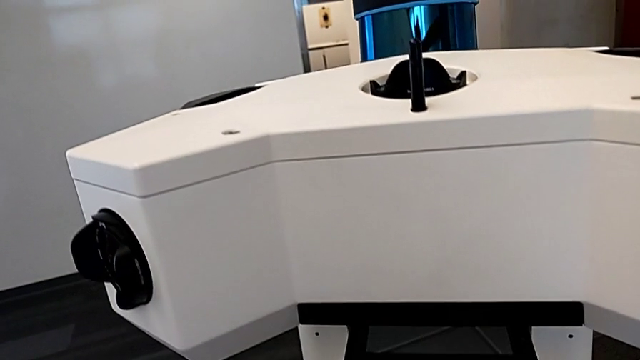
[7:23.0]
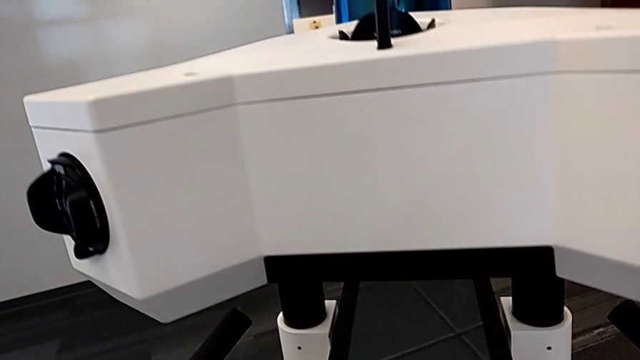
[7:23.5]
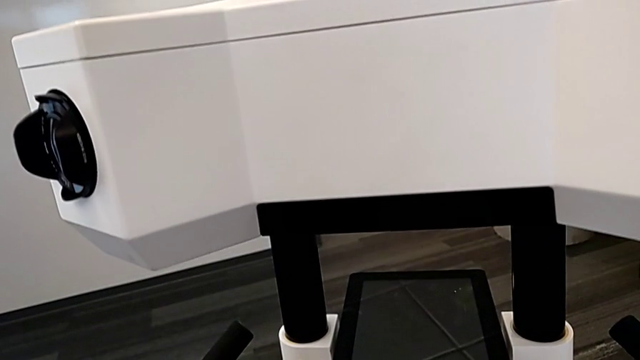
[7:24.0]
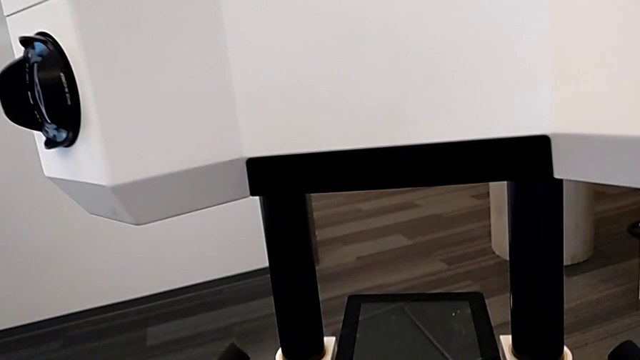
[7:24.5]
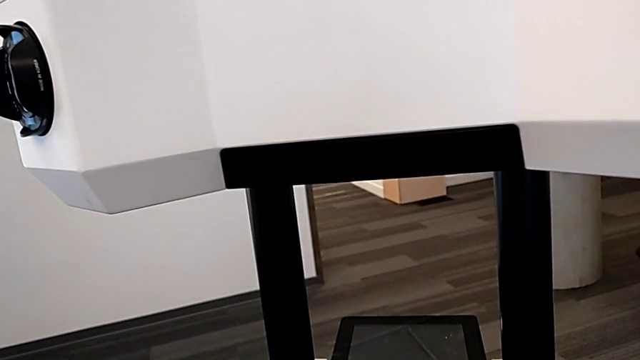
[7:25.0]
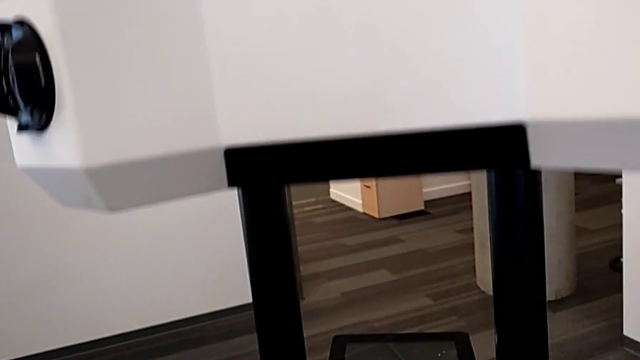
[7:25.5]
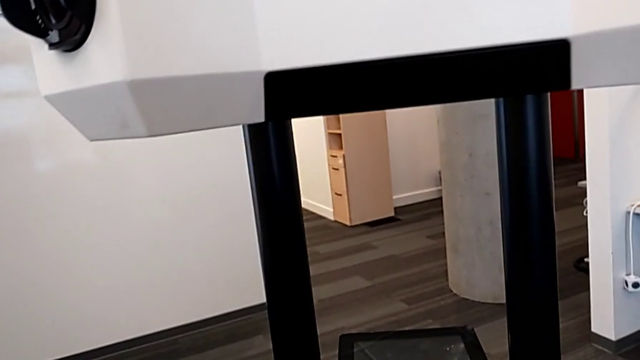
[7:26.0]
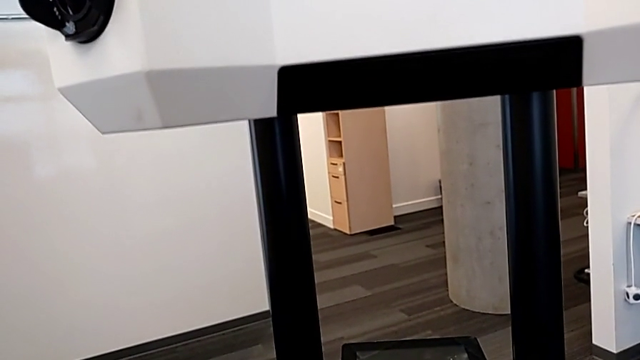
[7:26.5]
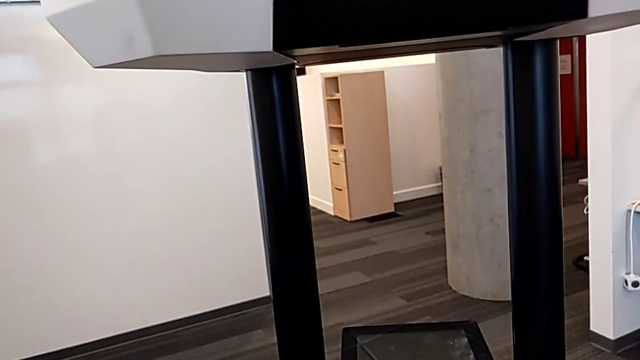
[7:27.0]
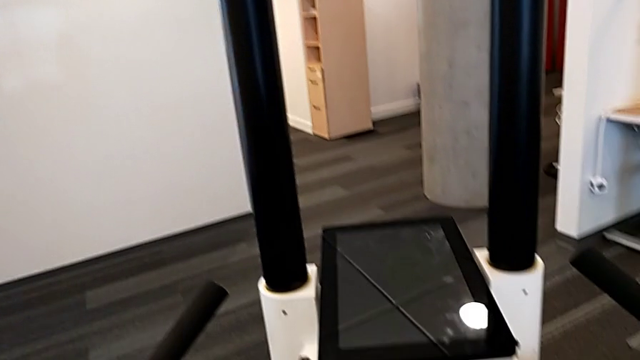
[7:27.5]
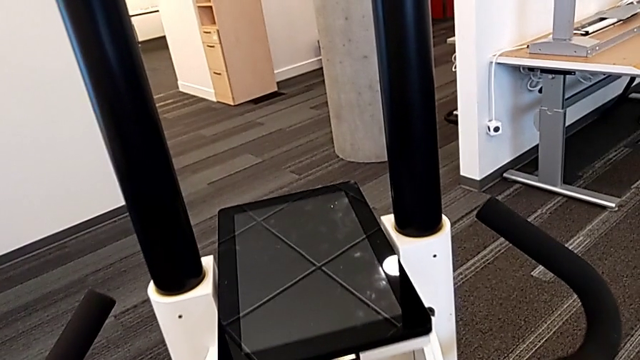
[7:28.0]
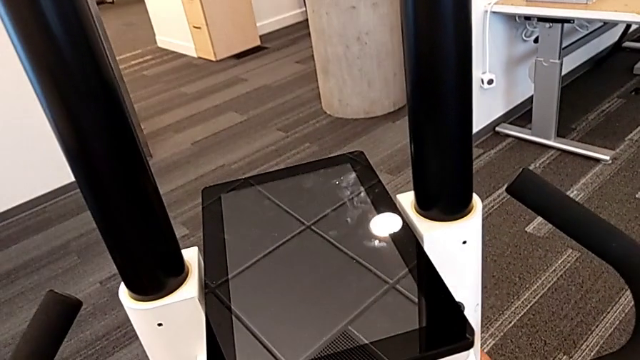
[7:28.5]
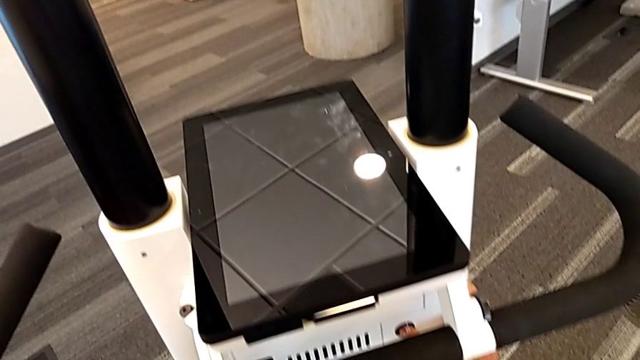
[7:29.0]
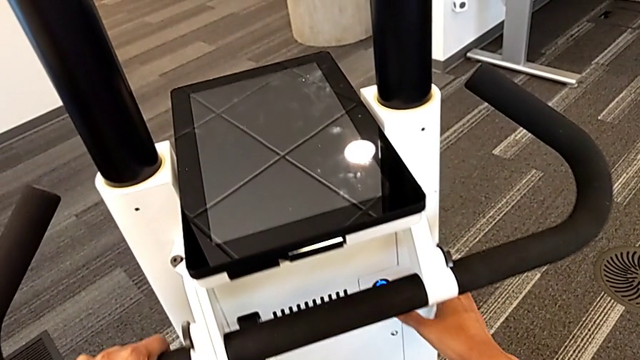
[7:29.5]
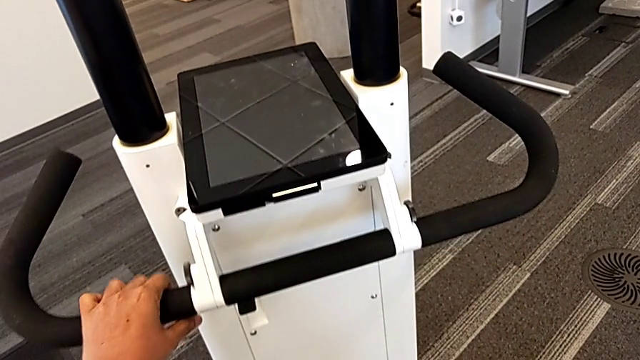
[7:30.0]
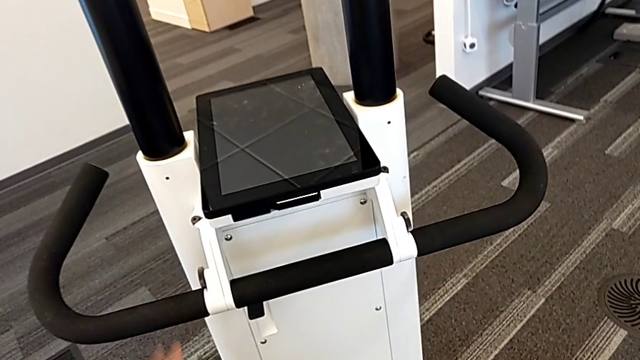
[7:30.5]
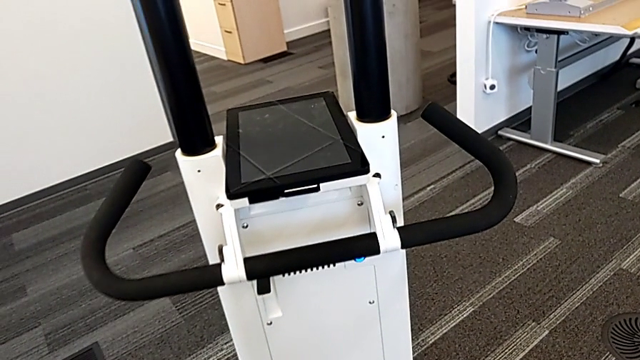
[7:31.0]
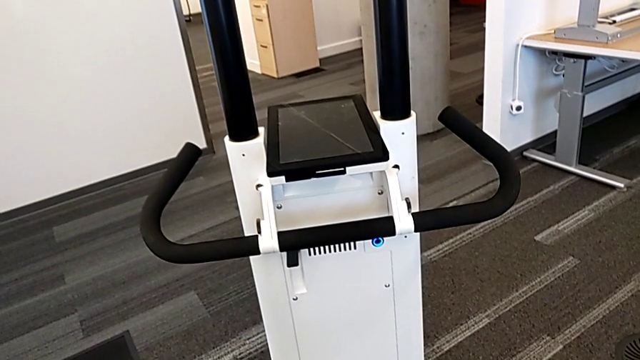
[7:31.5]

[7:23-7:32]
The camera wearer is turning on the M6 machine. They press the button.

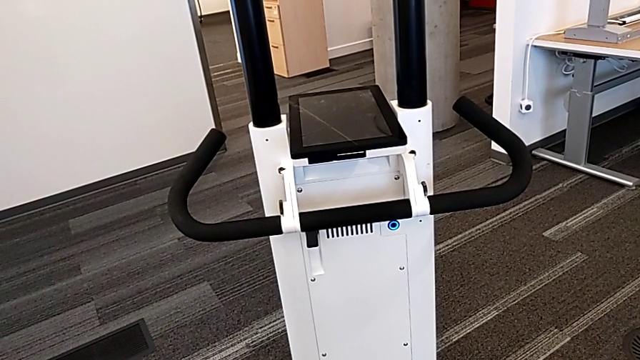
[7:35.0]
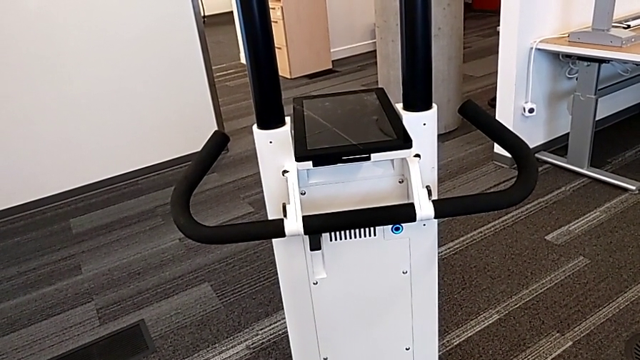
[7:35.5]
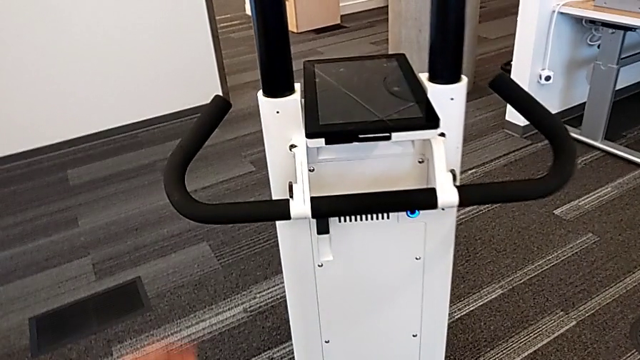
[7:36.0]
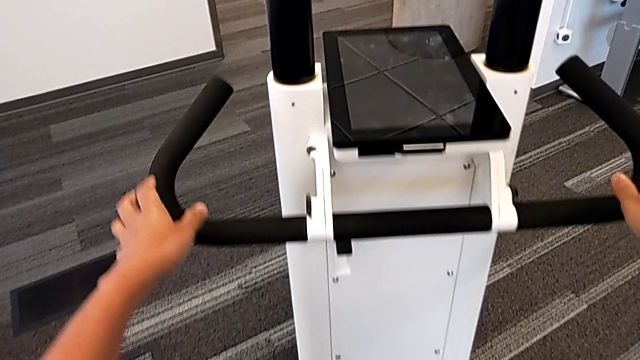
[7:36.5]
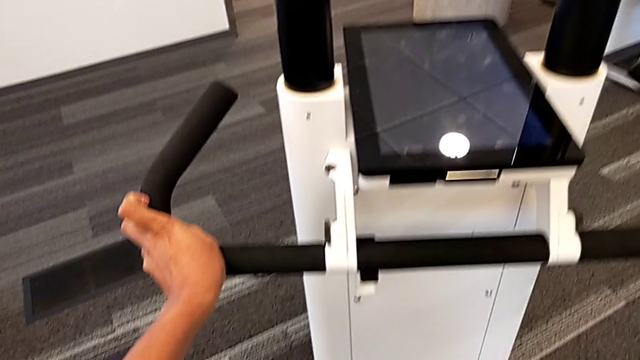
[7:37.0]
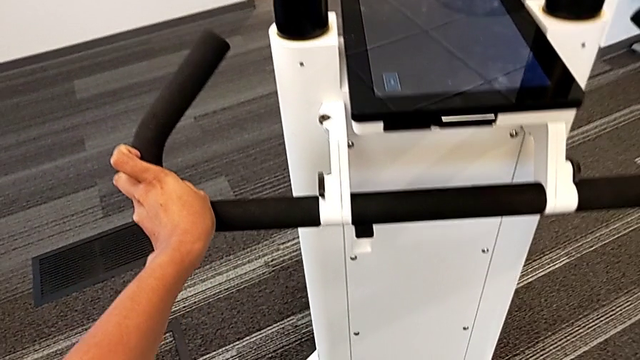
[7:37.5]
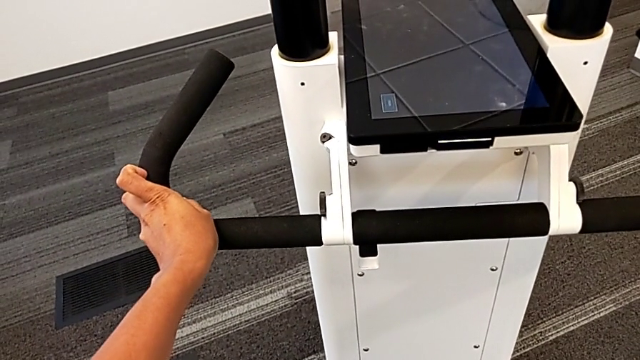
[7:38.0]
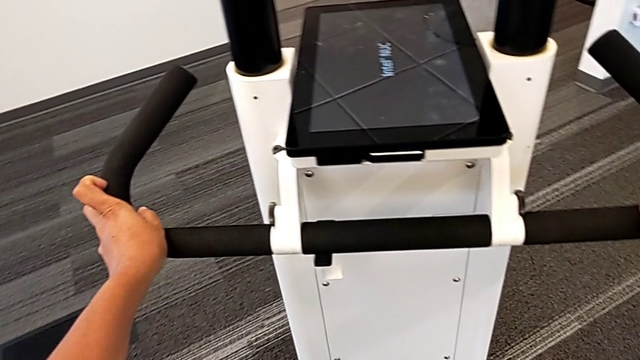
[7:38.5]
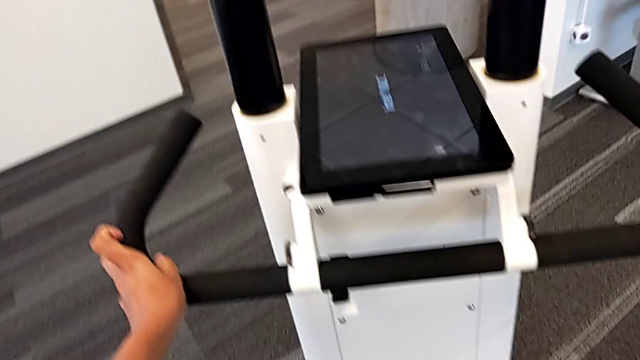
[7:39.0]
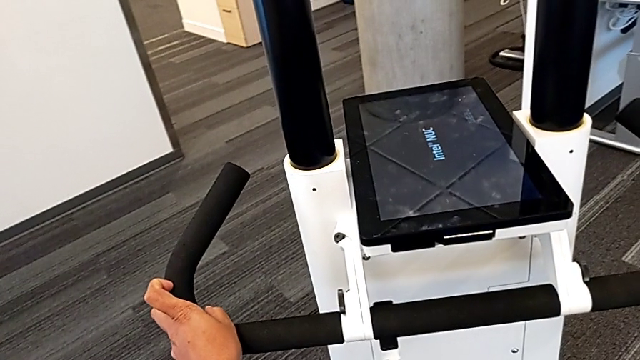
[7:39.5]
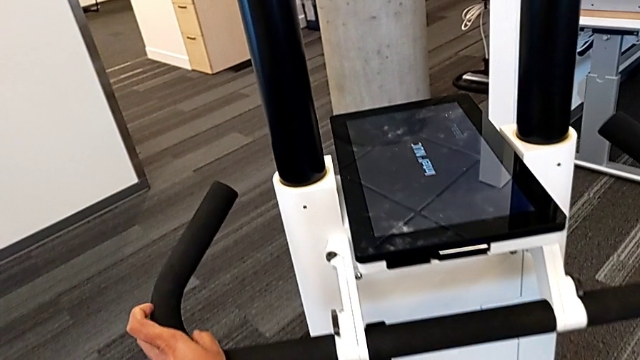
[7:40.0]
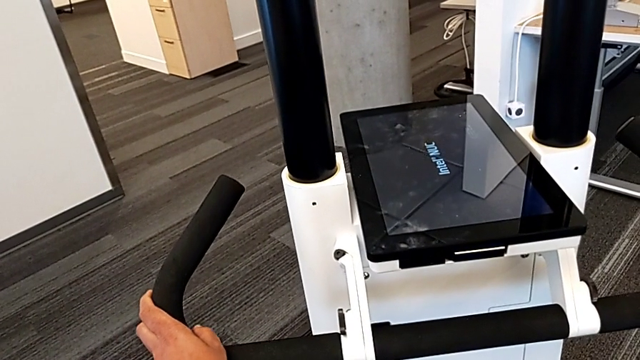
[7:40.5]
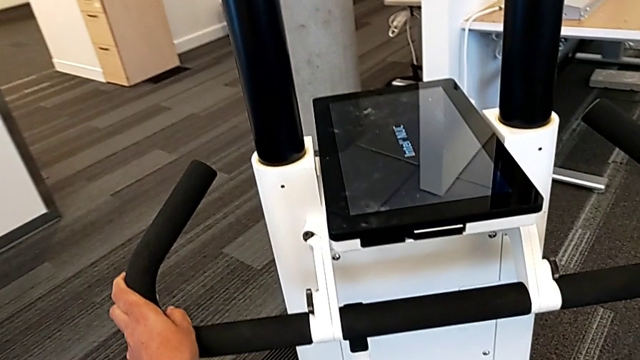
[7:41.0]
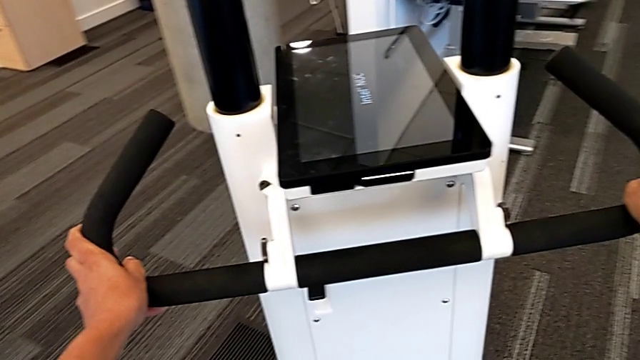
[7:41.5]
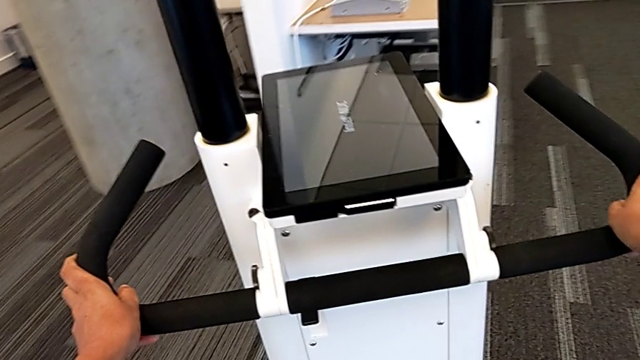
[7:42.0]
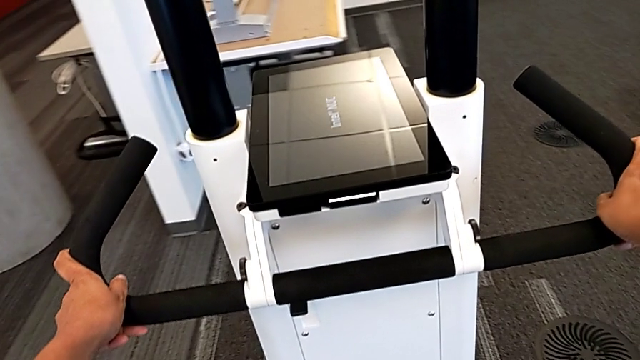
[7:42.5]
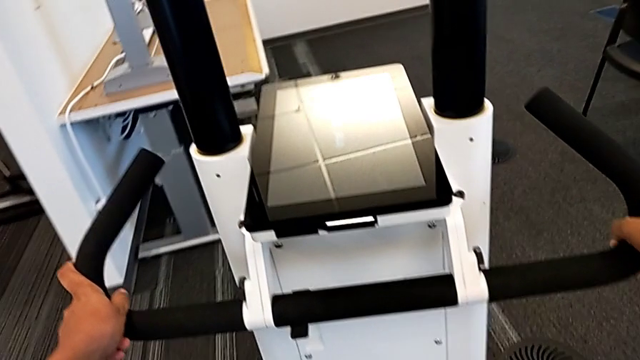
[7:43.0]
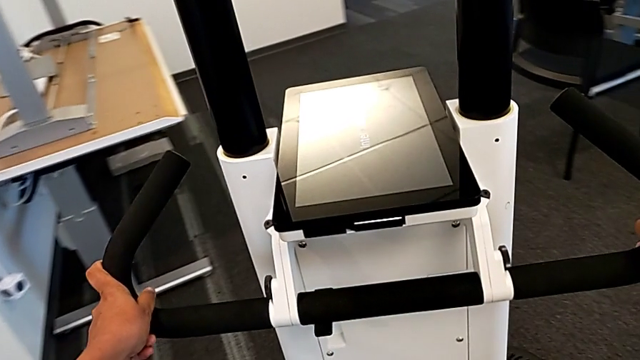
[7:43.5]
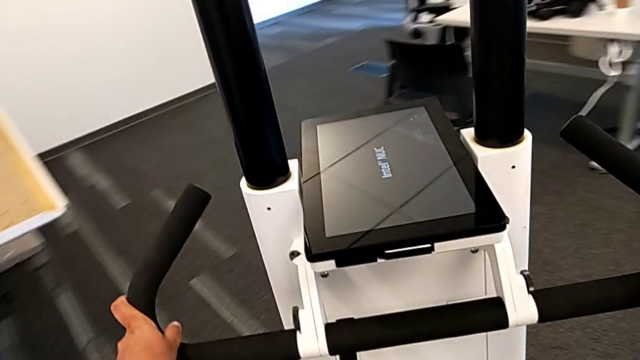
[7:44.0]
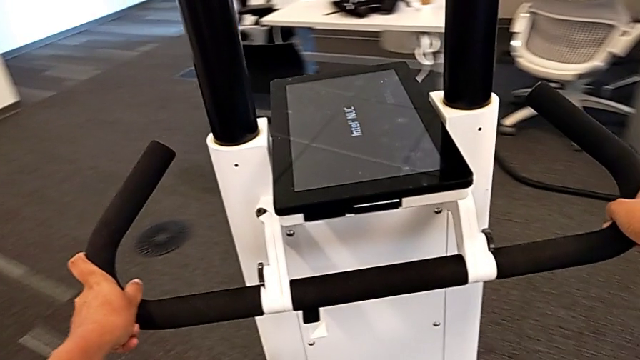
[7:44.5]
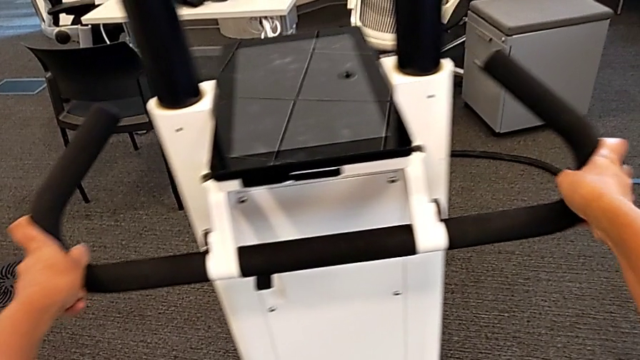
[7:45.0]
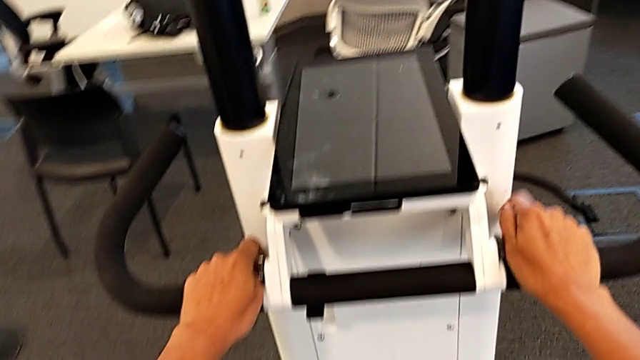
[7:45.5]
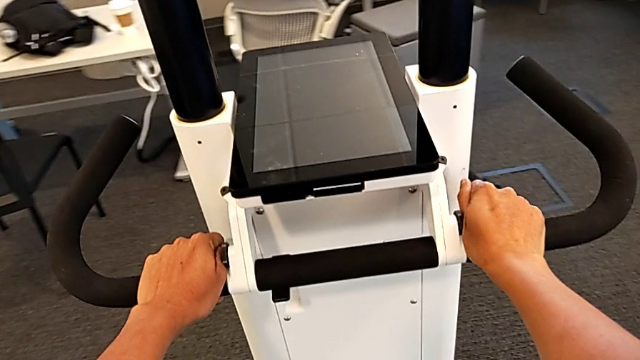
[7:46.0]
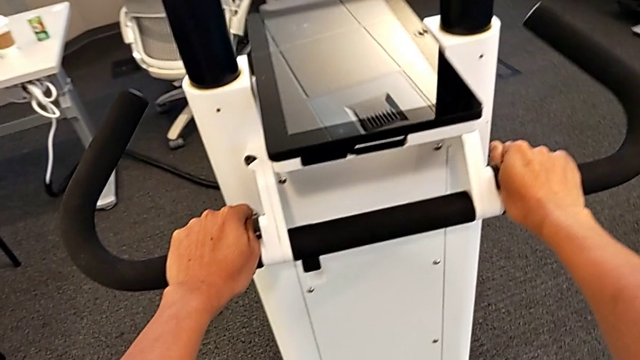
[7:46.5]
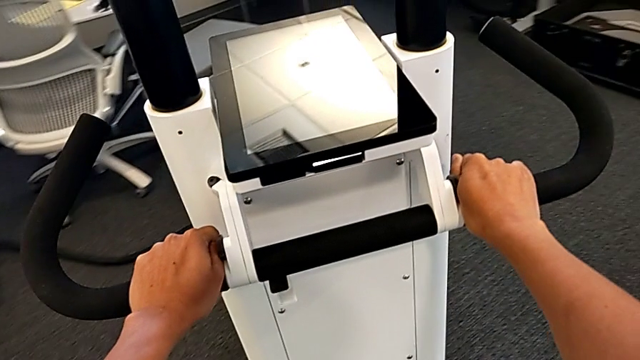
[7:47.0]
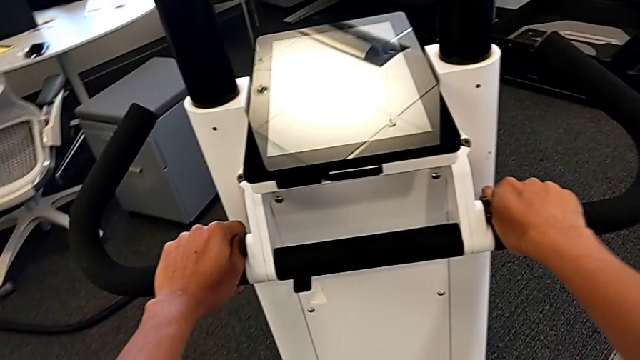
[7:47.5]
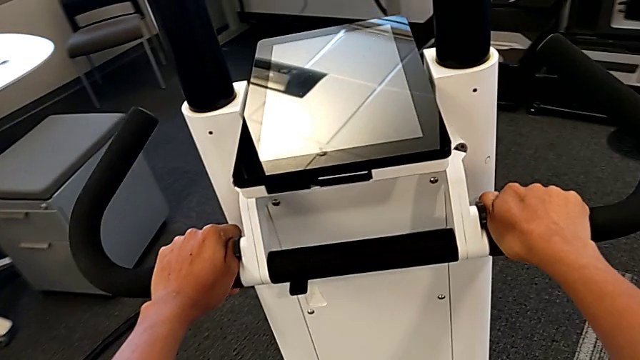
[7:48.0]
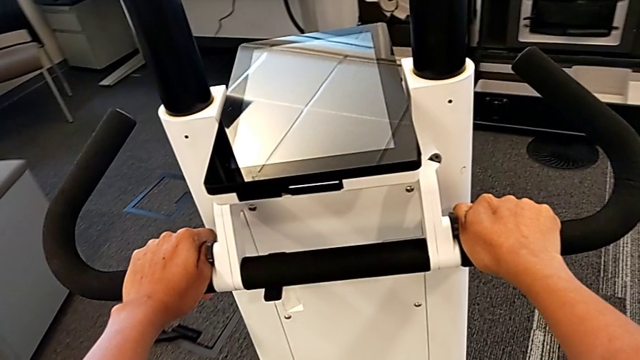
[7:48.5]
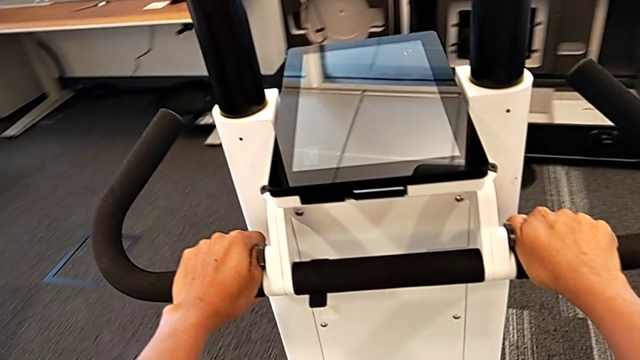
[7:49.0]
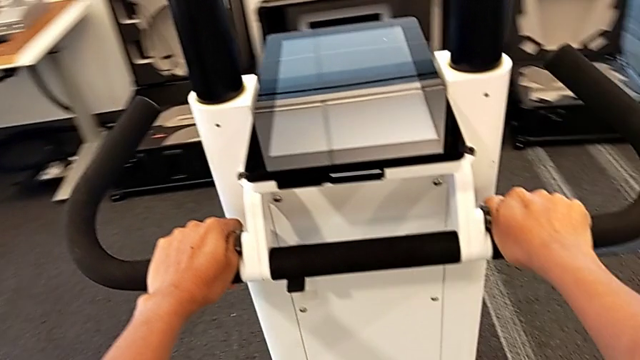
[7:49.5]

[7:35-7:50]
The camera wearer is driving the M6 machine. They grab the handle and begin to slide the NavVis.
